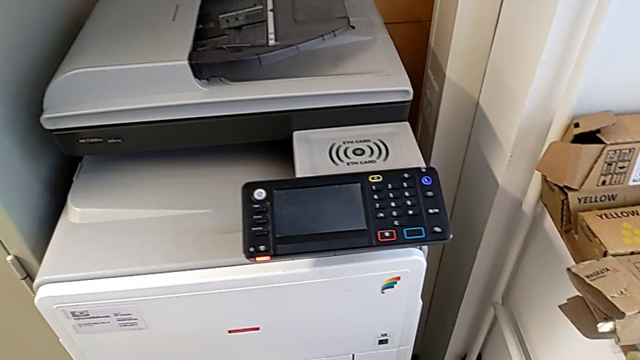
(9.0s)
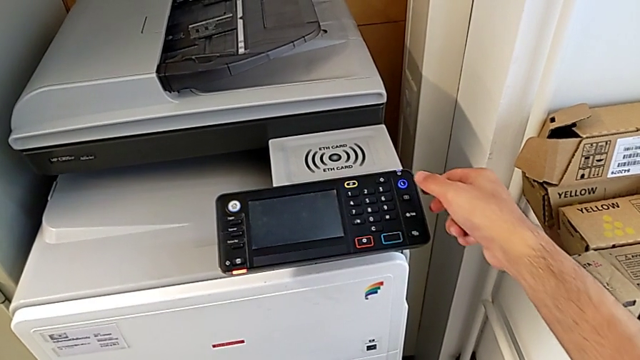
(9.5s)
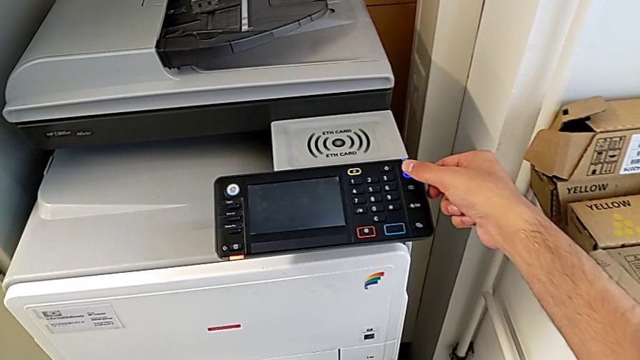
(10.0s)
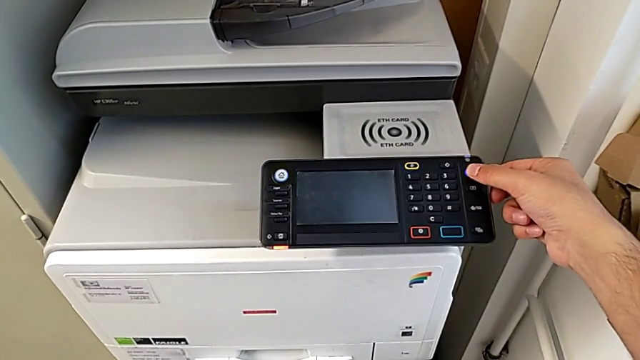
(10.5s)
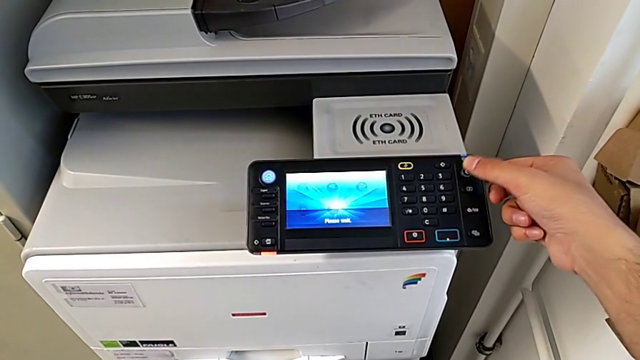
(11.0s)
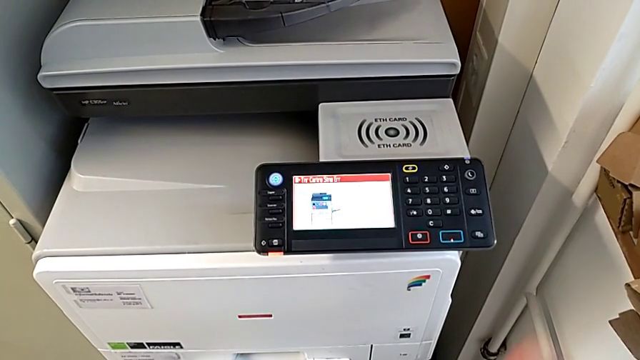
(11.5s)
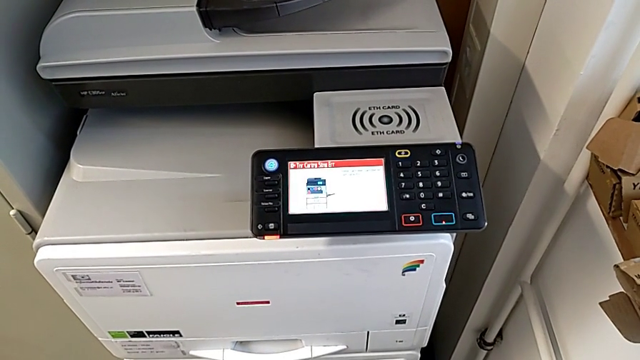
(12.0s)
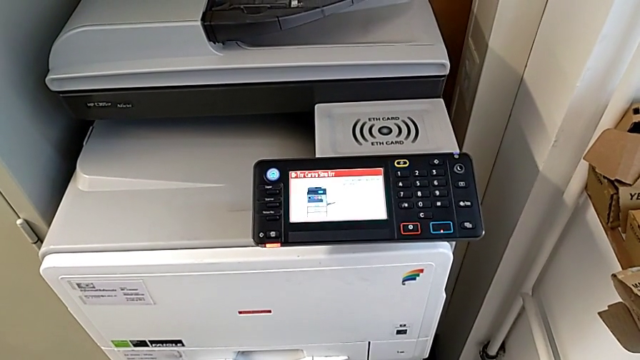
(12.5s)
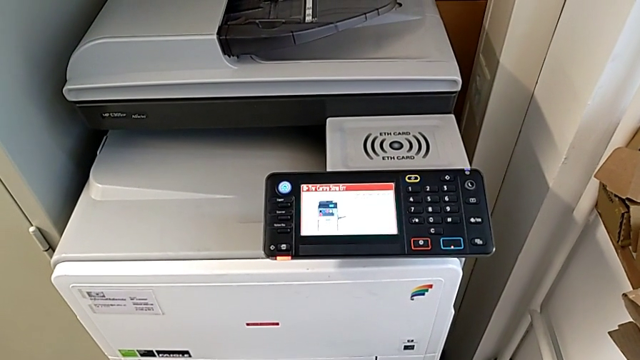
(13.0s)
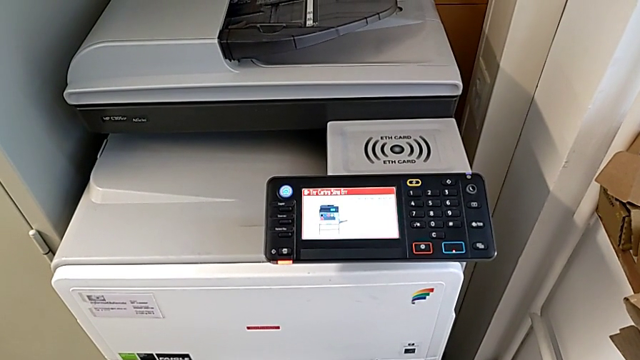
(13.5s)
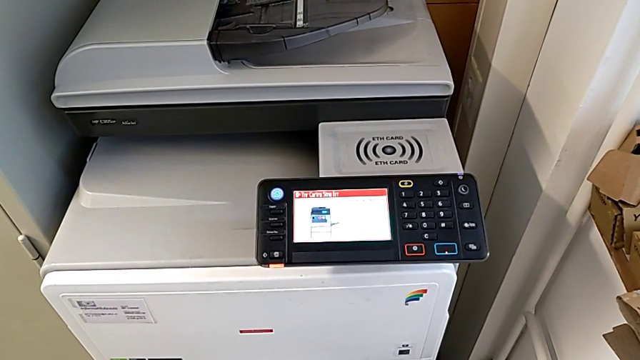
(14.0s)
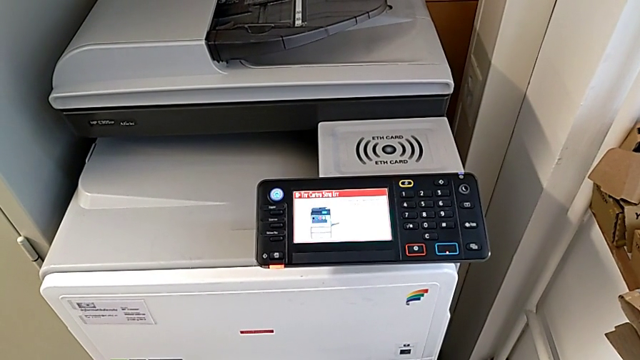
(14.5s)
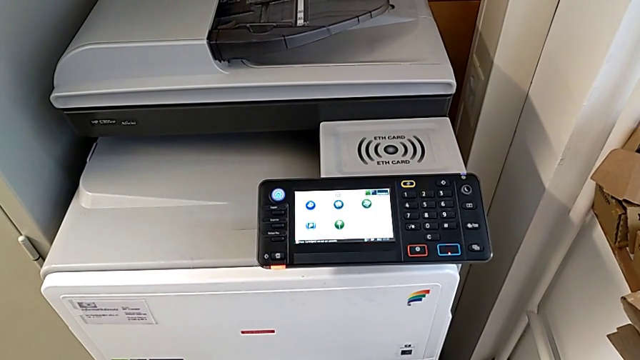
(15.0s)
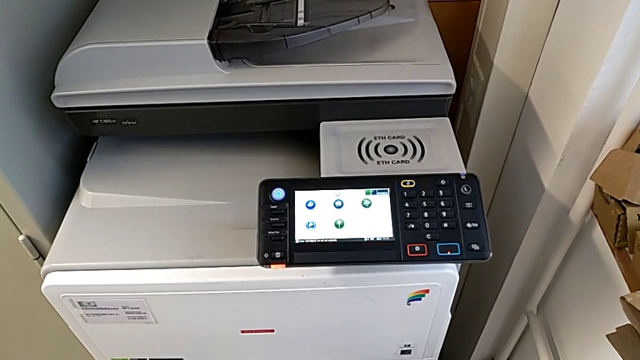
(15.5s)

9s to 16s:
The camera wearer turns on the big printer. They press the purple button.

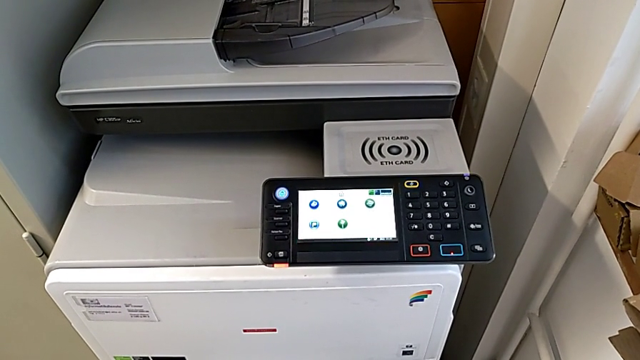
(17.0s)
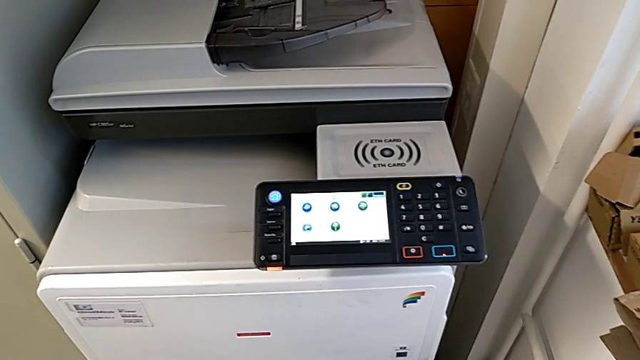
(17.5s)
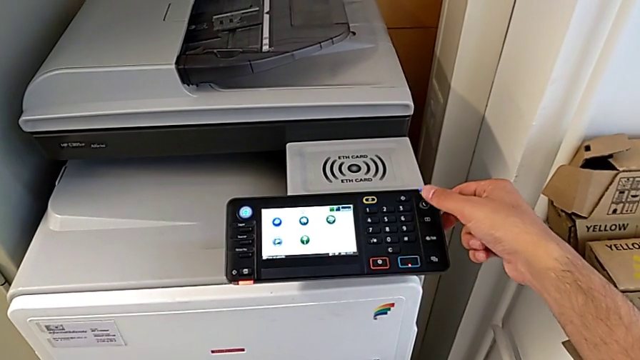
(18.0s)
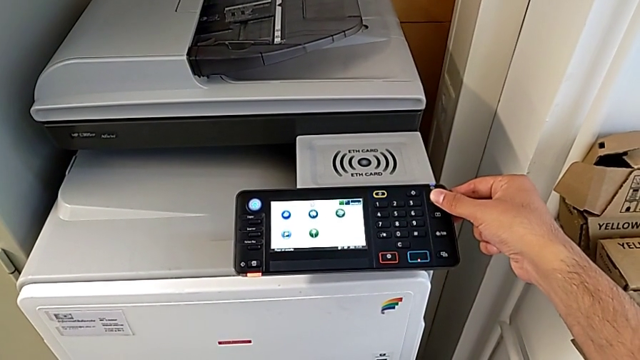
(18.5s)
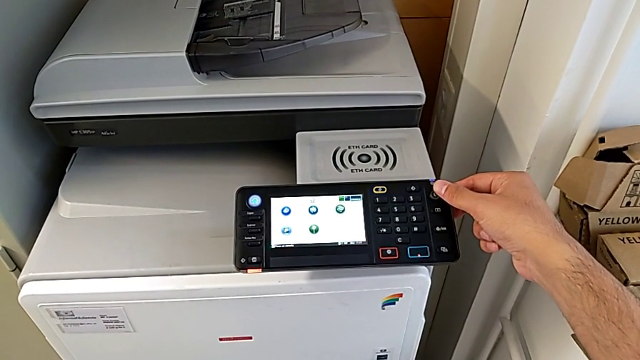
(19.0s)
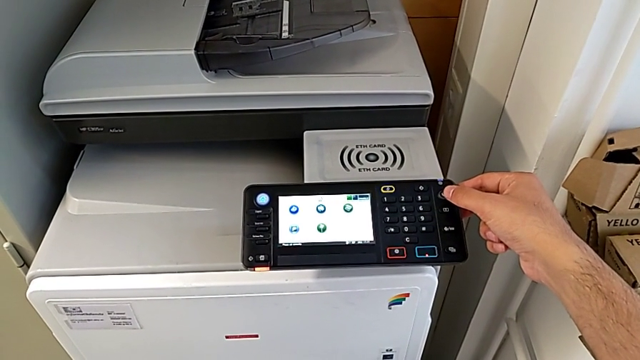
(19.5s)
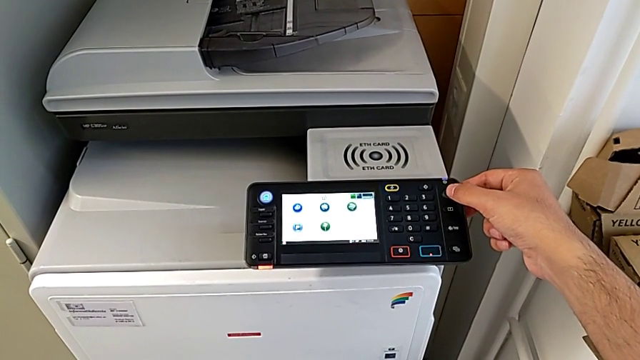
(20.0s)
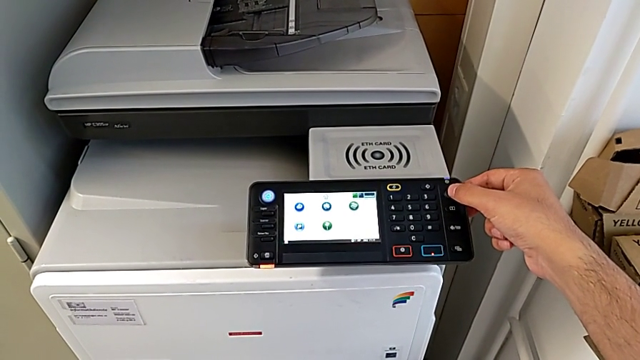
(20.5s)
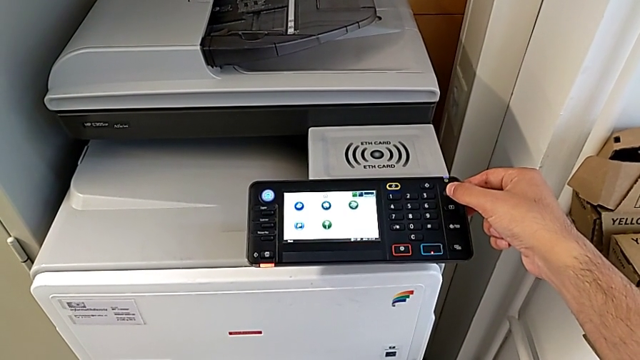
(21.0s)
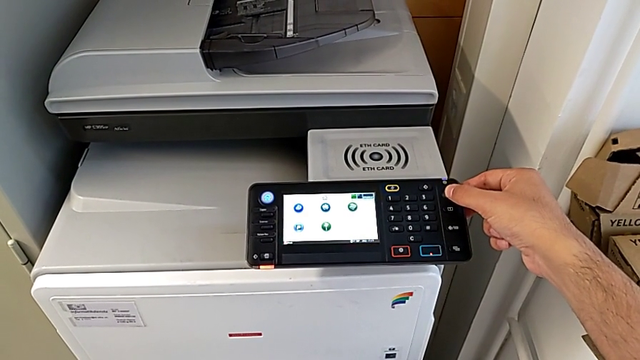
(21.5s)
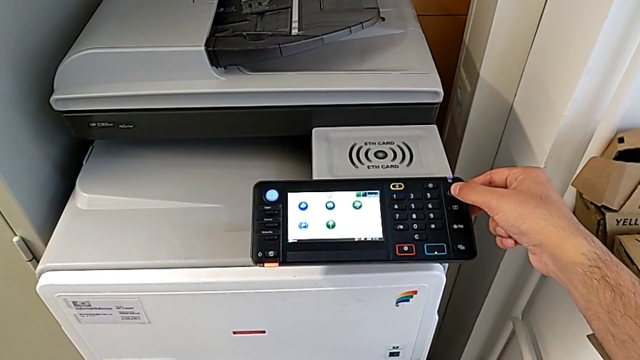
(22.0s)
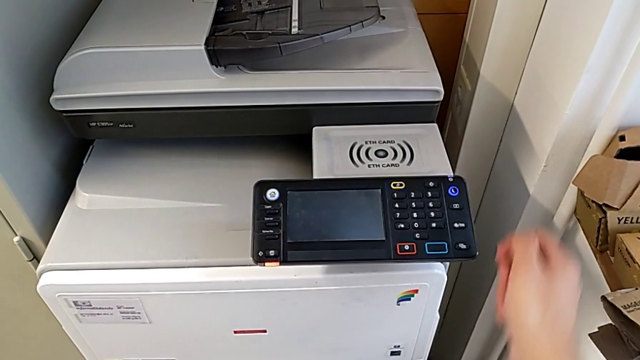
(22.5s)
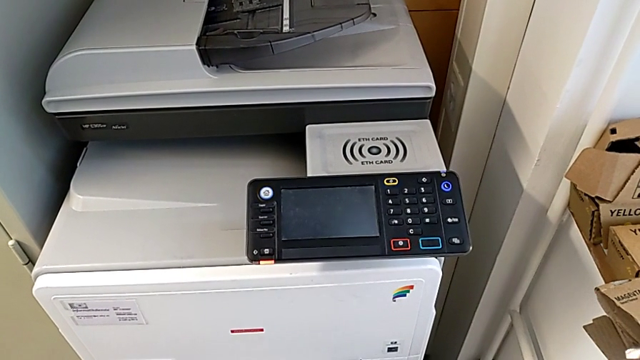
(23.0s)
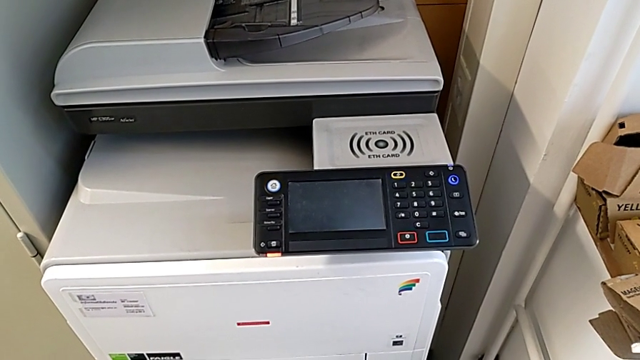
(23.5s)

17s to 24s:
The camera wearer turns off the large printer. They press the purple button and hold it.

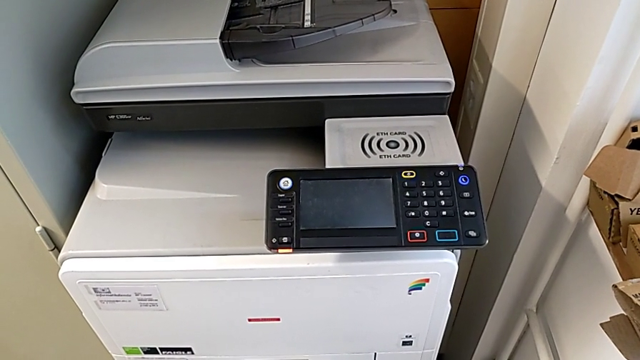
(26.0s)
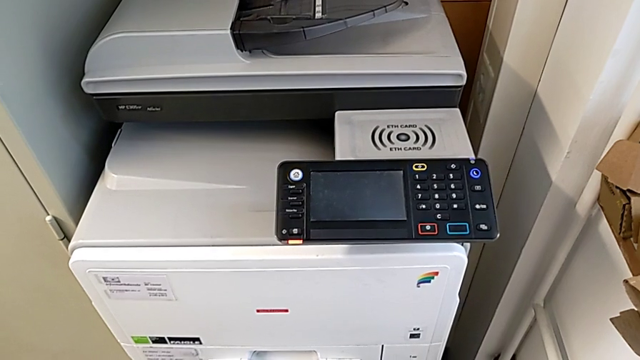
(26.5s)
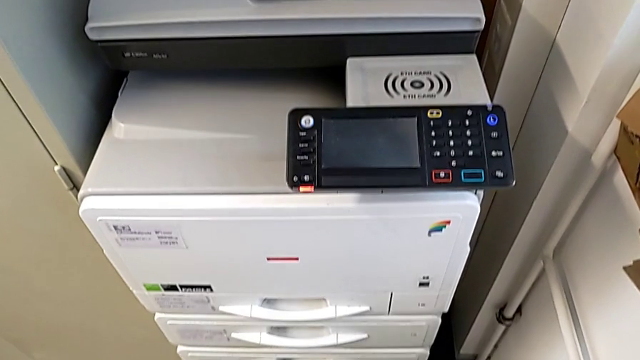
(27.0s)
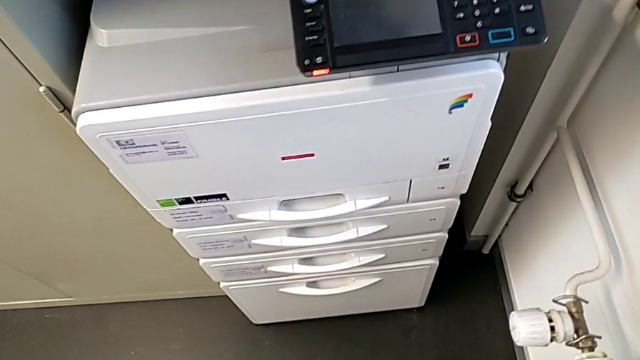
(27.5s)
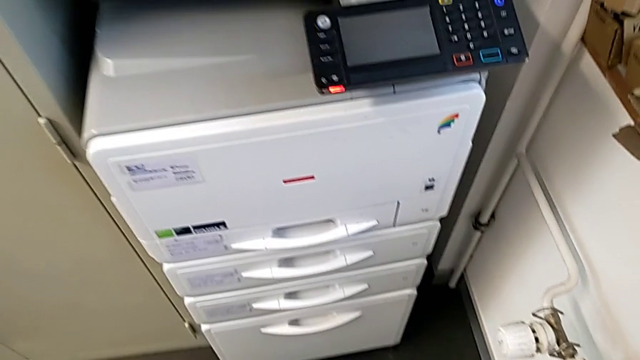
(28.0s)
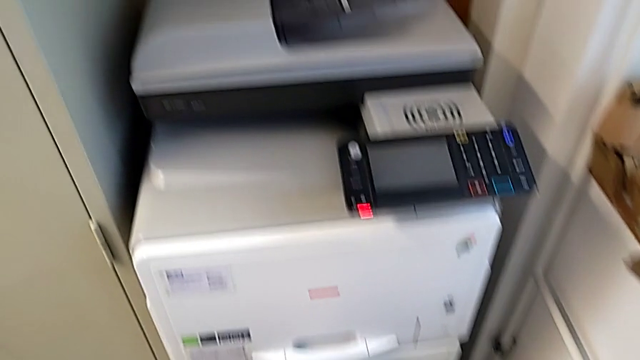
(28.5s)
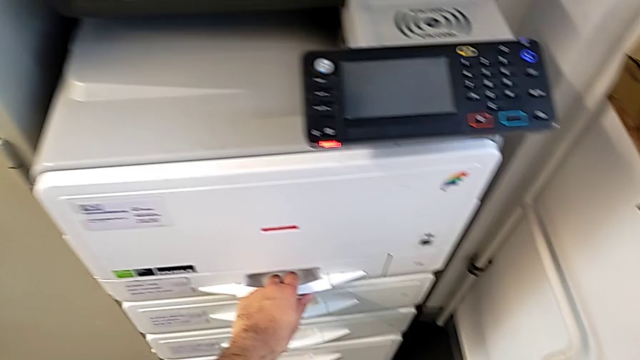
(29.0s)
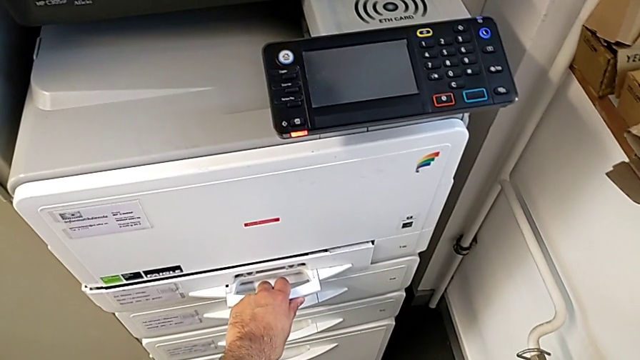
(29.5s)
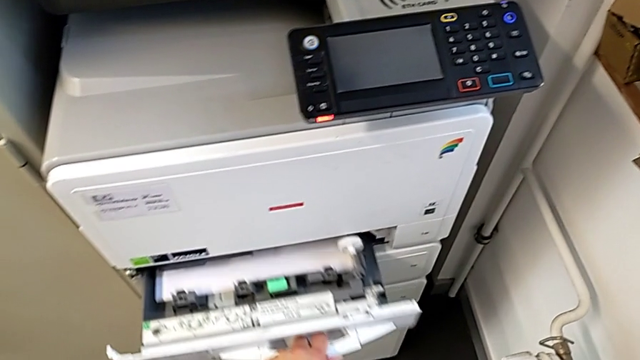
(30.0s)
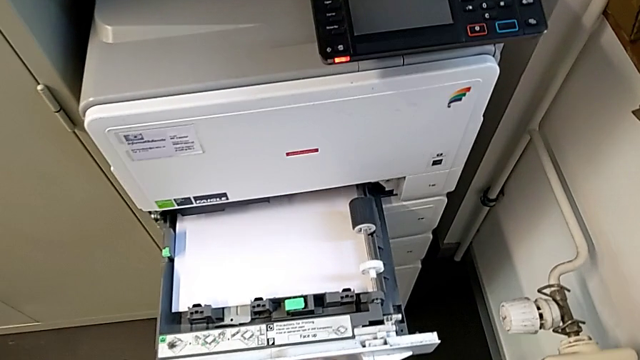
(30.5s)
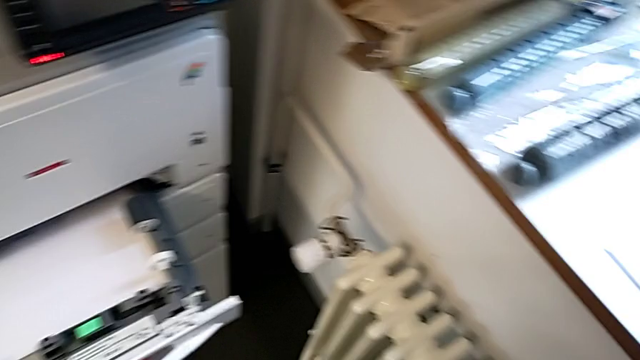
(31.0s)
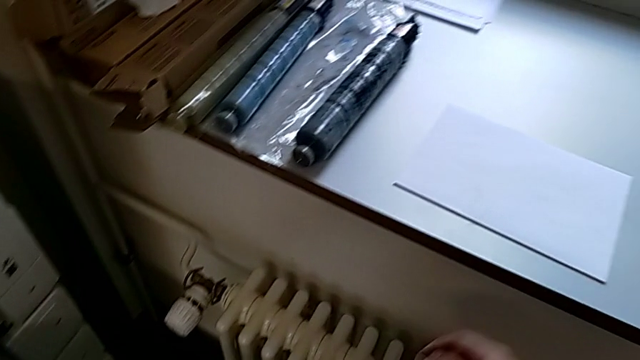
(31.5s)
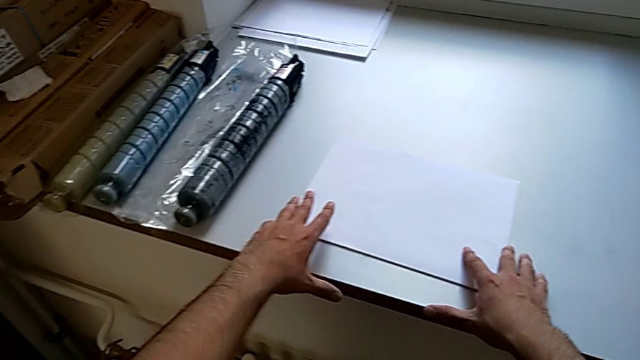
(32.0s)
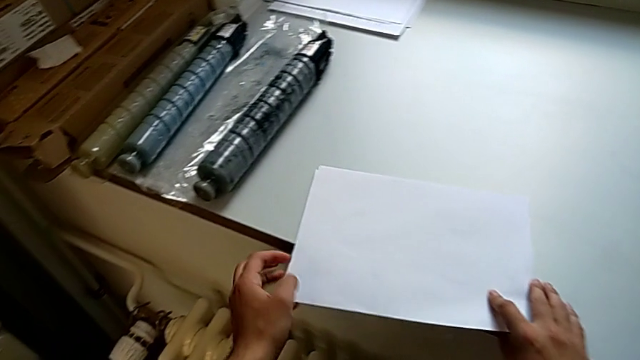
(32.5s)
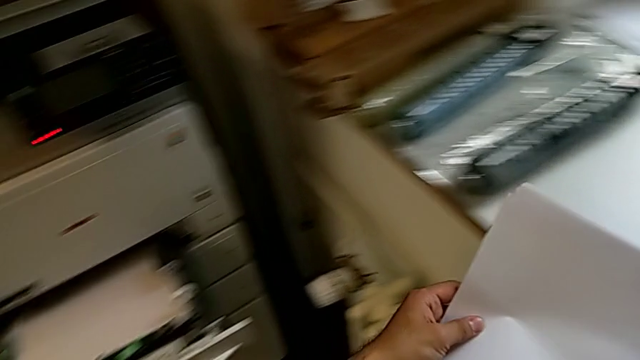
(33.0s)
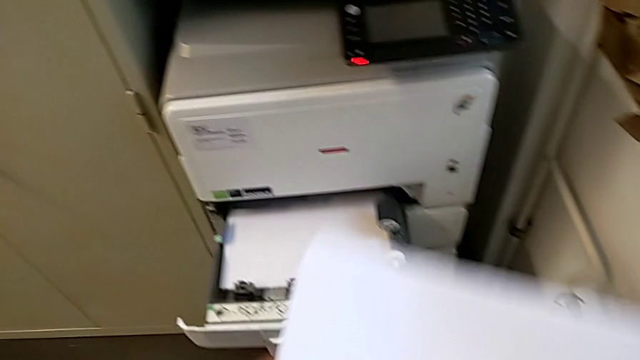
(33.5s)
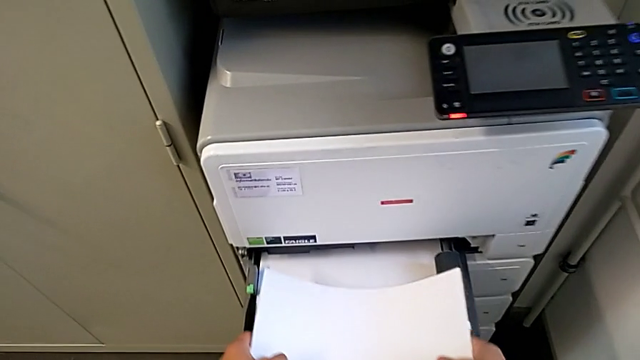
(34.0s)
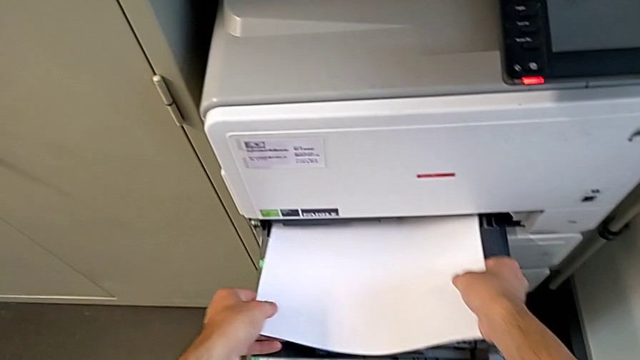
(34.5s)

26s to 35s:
The camera wearer is loading the paper stack into the first tray of the printer. They open the first paper tray, grab the white paper stack and lift it.
